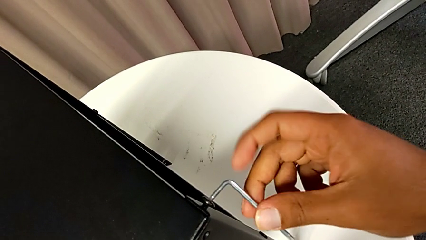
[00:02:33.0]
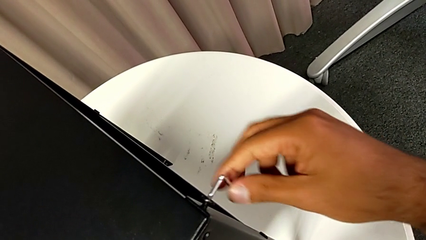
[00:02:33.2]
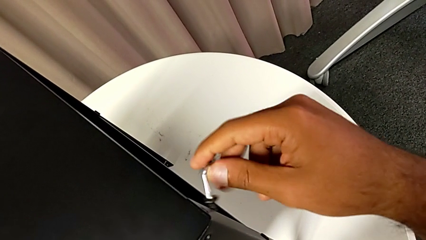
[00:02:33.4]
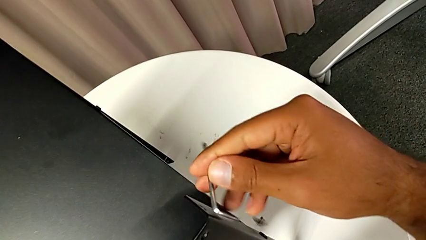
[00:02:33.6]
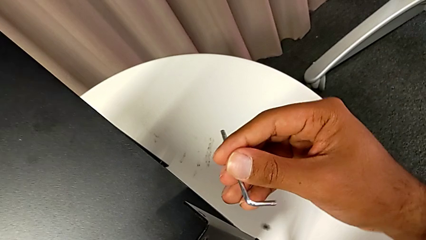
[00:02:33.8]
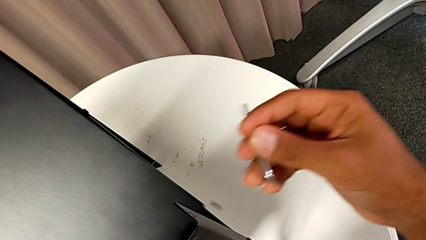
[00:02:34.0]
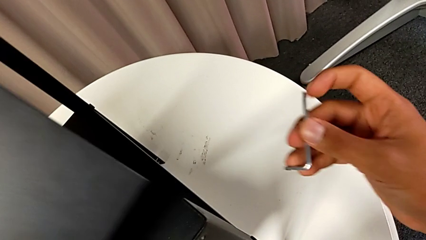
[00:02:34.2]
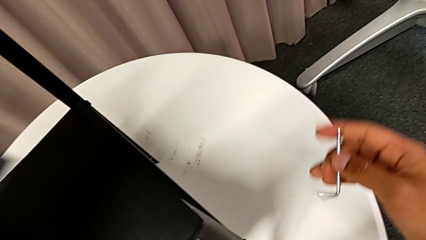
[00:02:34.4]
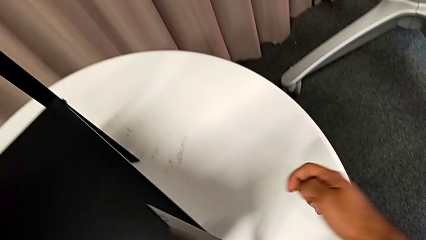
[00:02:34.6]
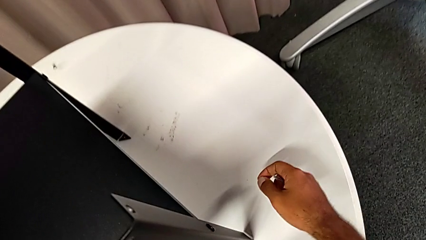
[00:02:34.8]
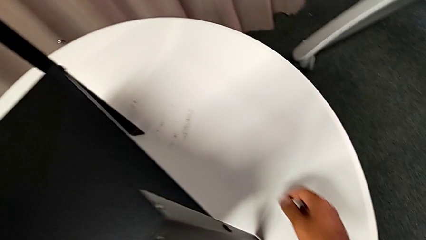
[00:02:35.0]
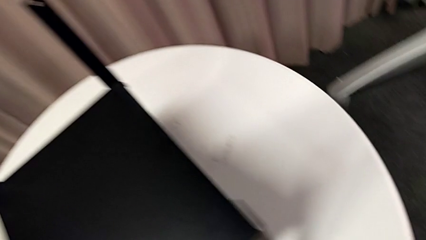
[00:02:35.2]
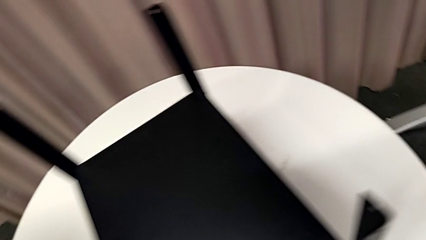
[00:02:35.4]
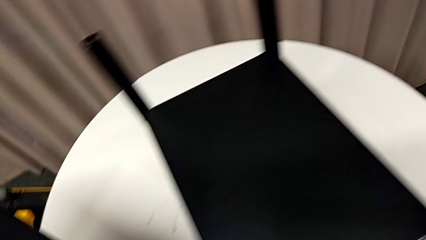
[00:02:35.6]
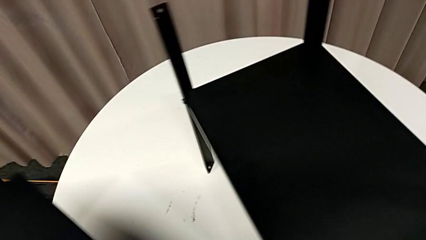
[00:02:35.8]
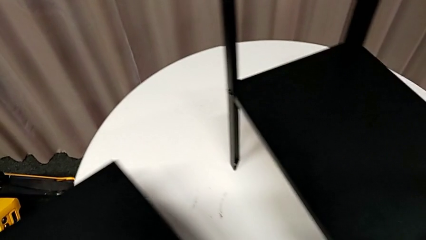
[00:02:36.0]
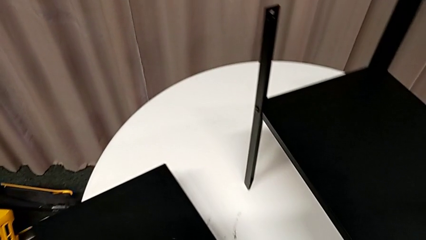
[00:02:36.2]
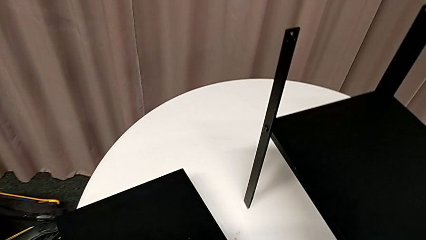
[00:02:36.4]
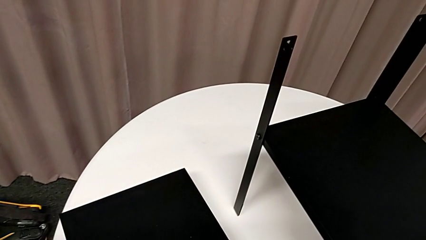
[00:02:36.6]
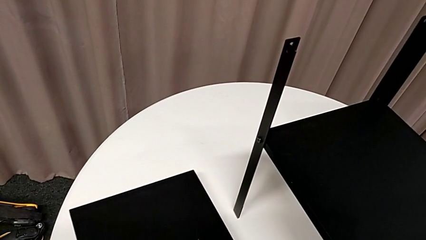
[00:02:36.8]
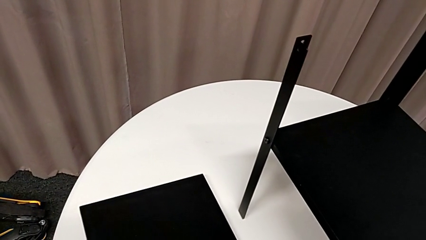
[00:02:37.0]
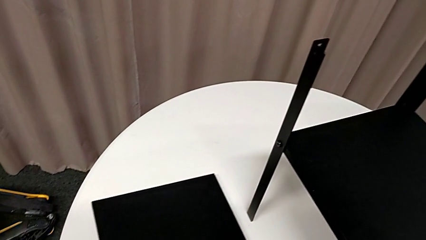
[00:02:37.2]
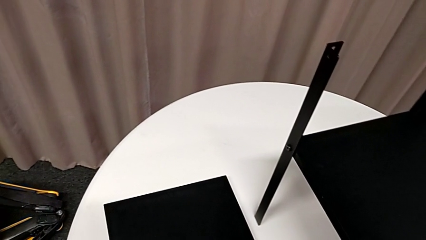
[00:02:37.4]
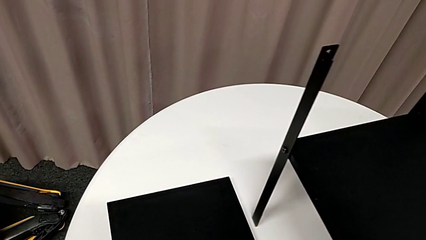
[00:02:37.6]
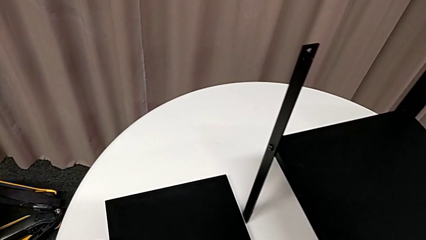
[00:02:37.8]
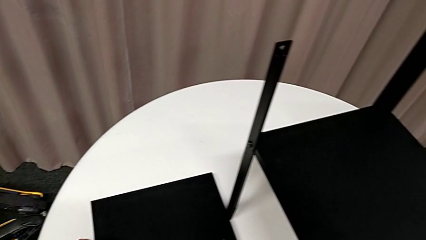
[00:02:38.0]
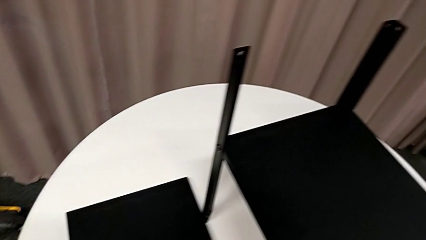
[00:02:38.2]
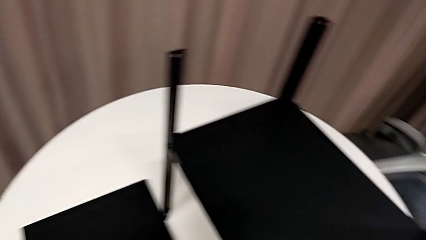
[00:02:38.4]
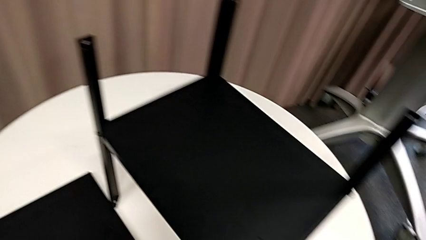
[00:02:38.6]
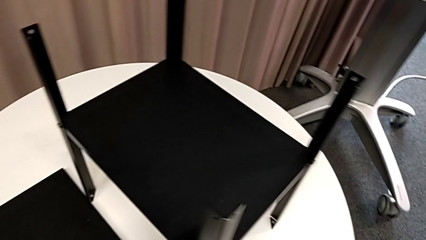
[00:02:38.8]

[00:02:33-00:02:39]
The camera wearer is removing the top table from the furniture. They withdraw the Allen wrench, disassemble the hex socket head and wrongly drop it, all with the right hand, disassemble the top tray with the left hand and place it.

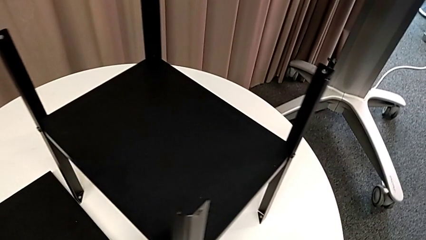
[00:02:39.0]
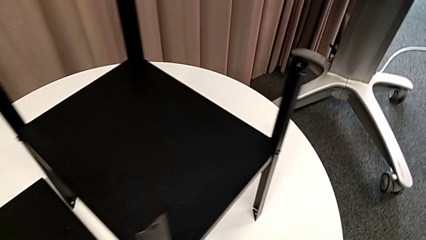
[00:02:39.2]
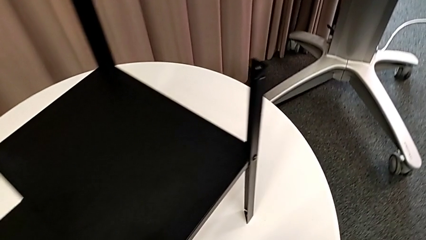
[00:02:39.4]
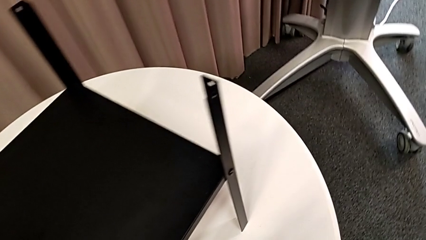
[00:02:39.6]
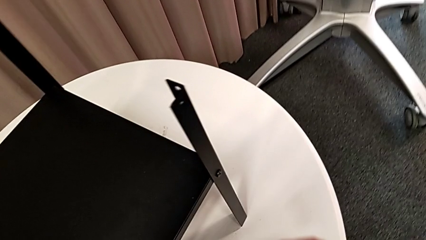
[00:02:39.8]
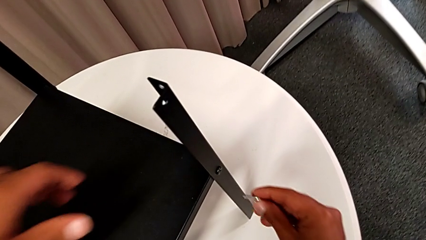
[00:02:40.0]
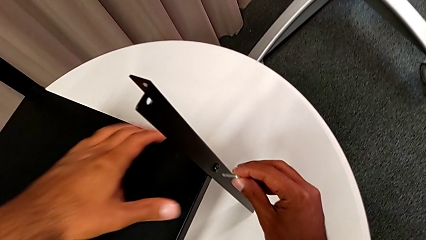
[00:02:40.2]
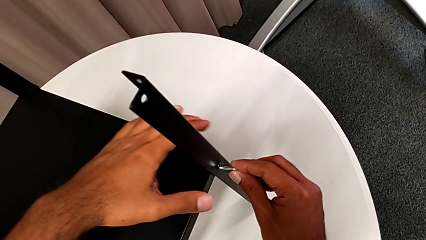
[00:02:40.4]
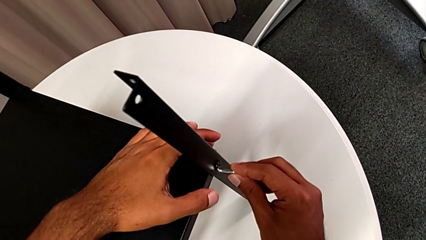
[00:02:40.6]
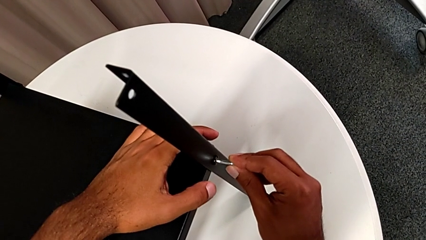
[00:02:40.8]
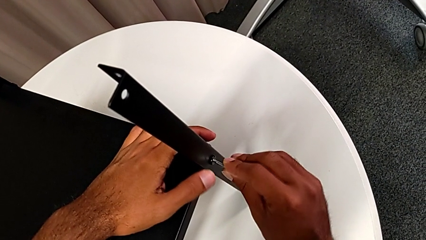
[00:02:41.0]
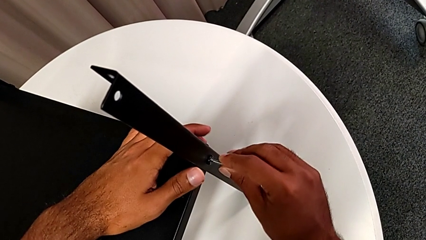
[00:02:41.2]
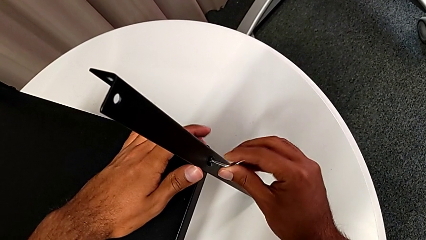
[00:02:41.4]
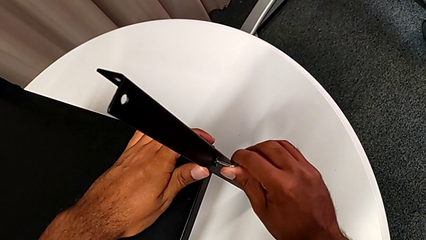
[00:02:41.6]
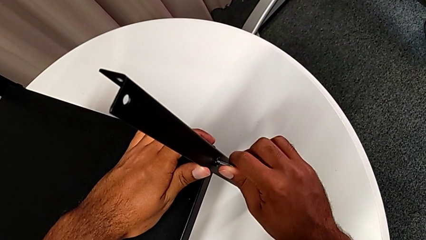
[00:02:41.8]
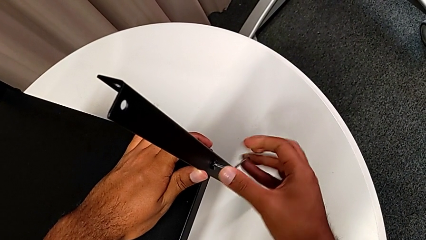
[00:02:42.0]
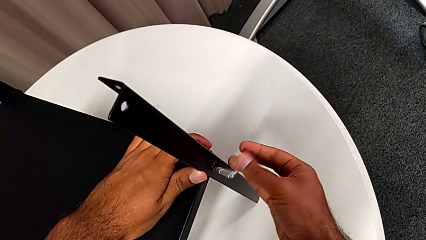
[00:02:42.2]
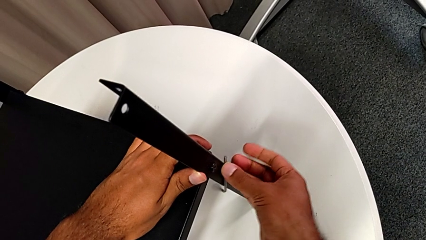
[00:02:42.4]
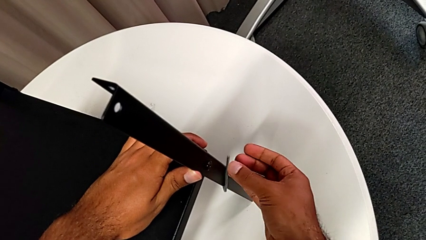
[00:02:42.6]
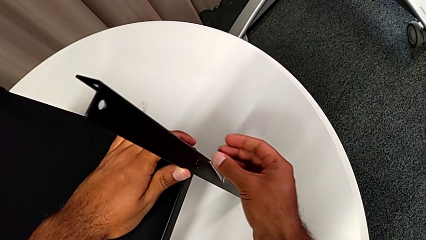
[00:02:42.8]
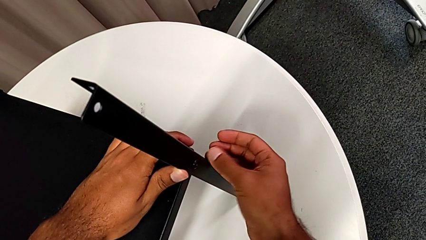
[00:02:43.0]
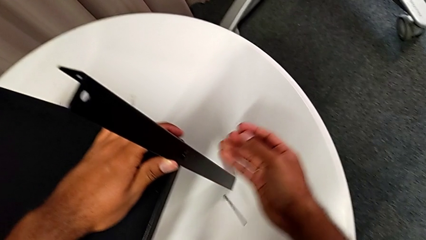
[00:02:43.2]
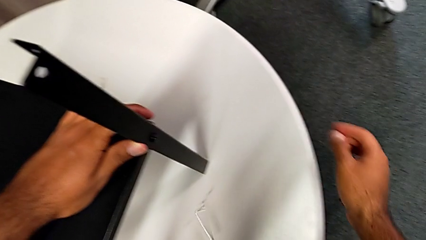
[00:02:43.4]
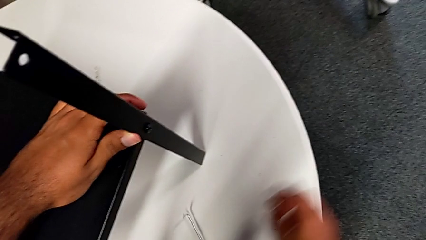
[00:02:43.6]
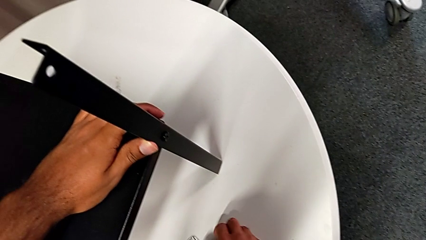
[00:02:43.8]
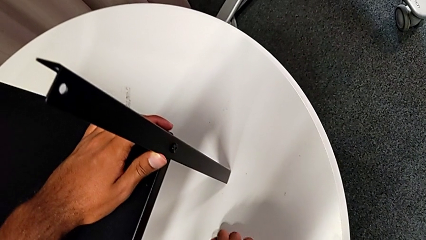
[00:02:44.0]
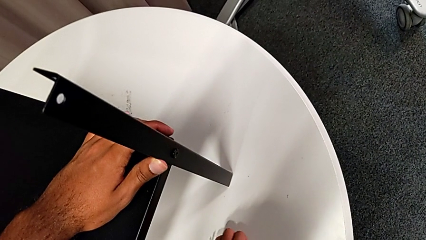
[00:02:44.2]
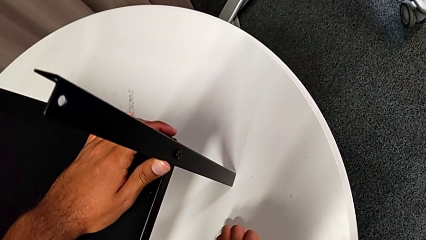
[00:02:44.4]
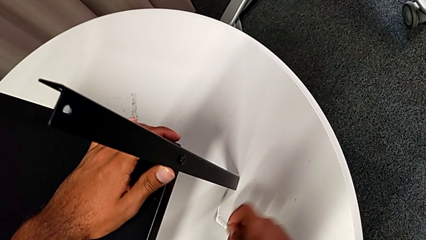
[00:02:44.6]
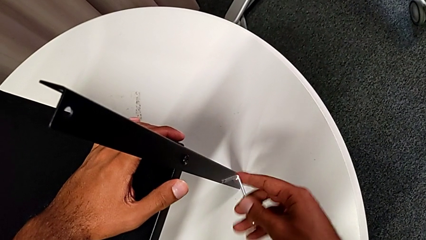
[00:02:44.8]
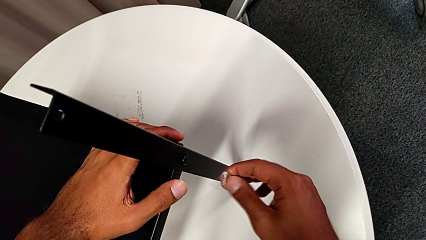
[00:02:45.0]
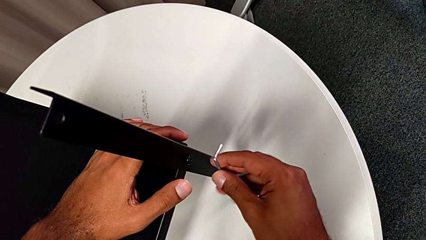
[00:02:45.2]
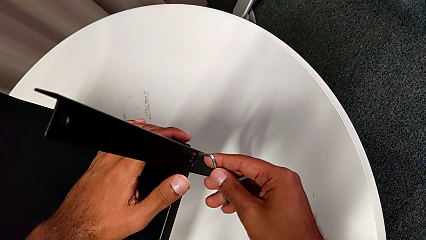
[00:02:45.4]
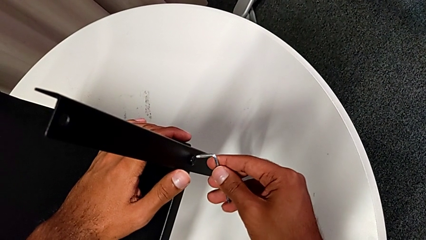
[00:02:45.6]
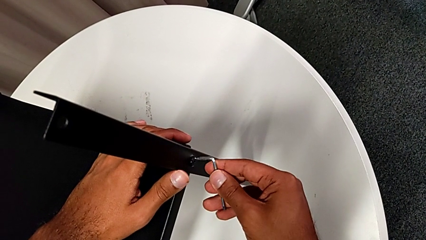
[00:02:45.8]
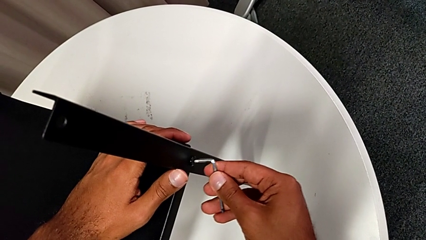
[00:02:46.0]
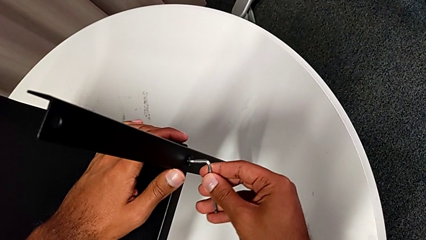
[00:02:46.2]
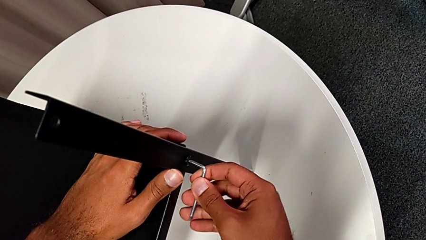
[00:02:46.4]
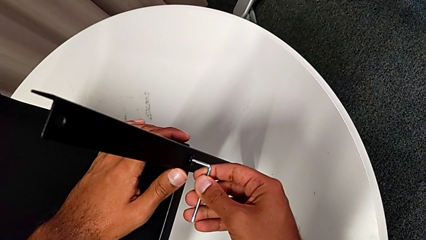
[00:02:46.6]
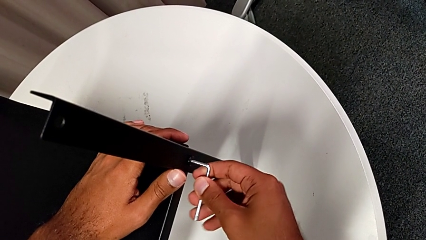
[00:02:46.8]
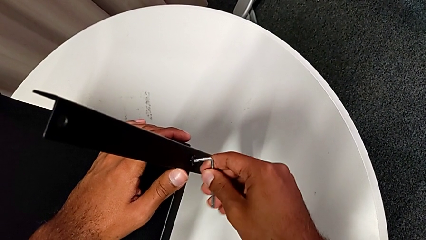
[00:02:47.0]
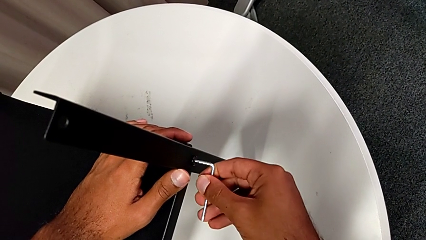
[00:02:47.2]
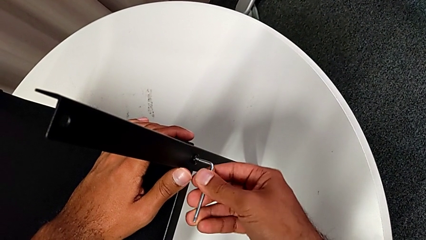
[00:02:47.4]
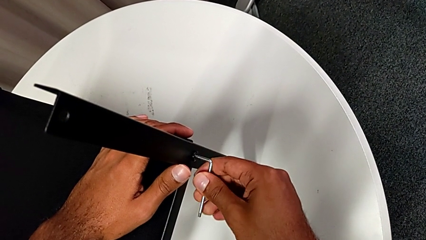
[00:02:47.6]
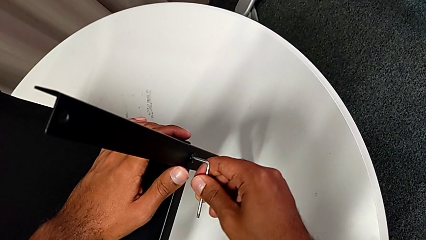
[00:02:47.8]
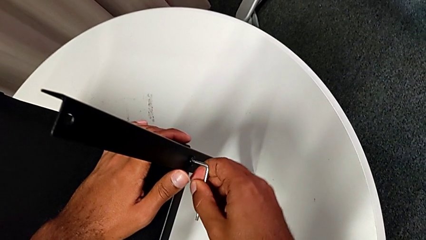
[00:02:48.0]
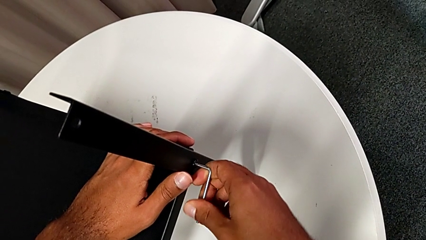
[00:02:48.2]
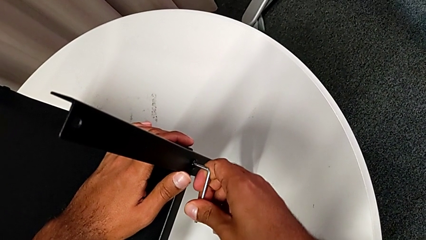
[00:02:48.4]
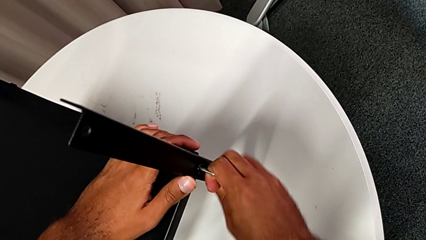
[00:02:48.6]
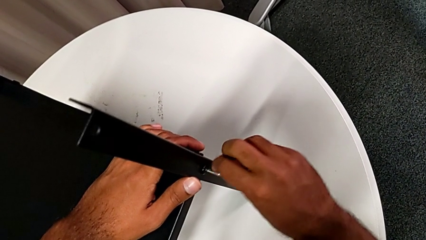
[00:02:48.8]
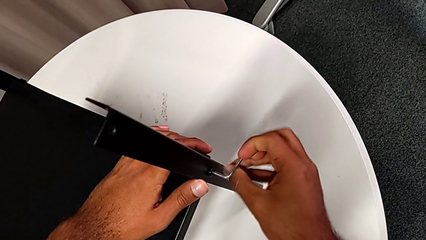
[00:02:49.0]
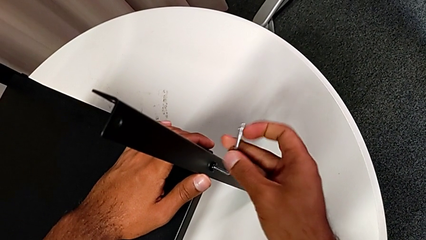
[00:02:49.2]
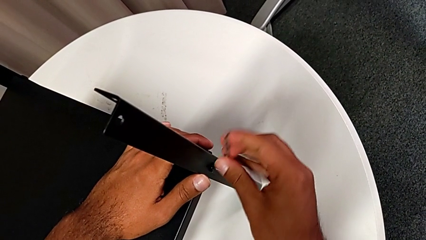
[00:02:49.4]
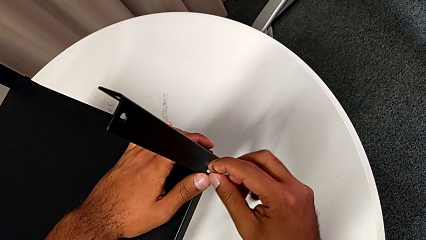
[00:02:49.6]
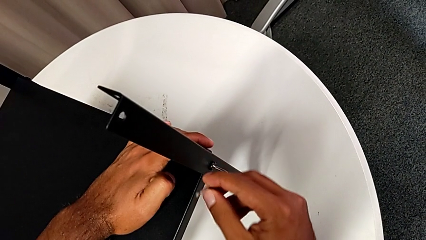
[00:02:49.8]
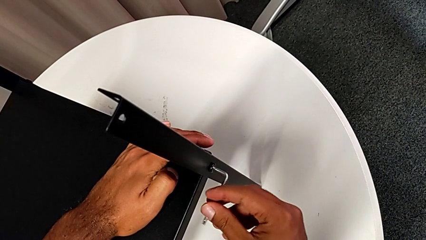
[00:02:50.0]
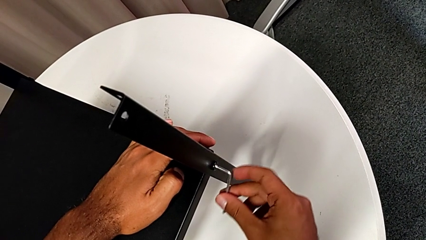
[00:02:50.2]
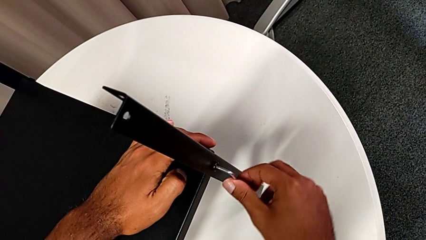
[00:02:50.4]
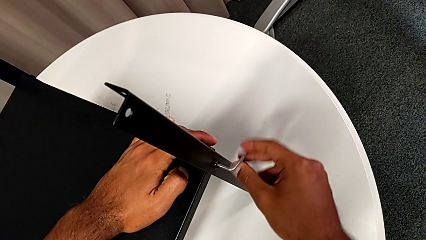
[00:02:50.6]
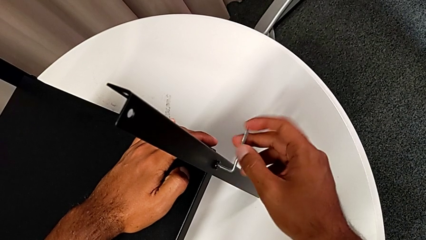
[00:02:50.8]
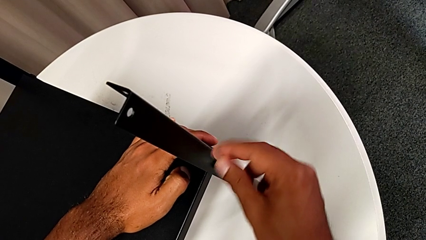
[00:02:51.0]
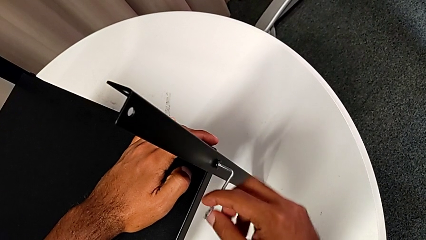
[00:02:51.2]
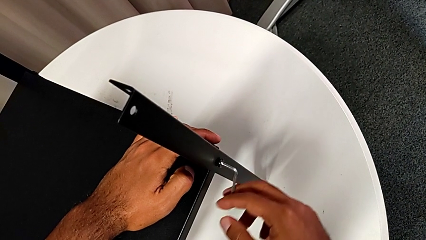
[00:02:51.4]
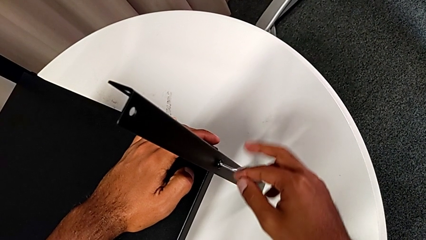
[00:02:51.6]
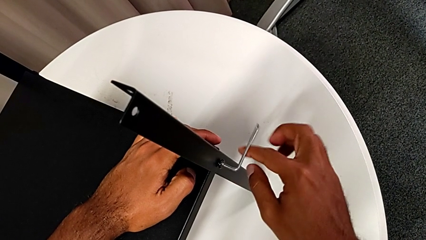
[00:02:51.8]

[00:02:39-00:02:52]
The camera wearer is removing the first leg. They approach the hex socket head, insert the Allen wrench, wrongly drop the Allen wrench, grab it, insert it and begin to unscrew the hex socket head.
